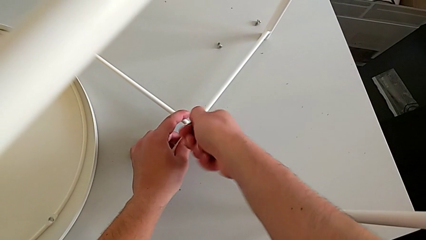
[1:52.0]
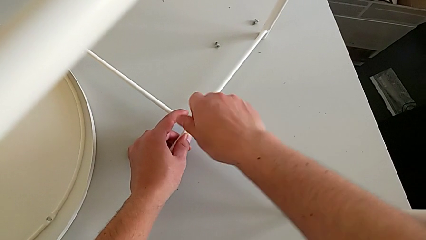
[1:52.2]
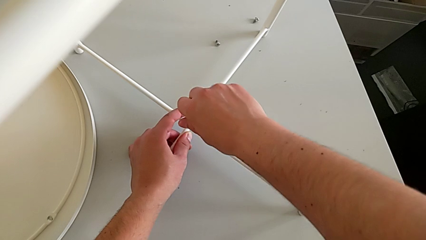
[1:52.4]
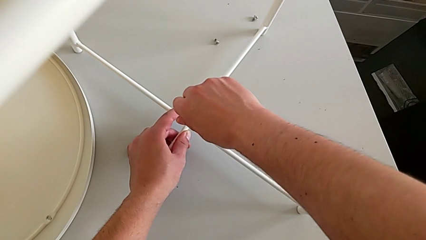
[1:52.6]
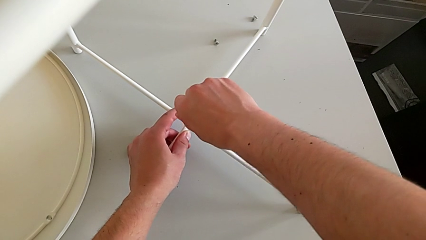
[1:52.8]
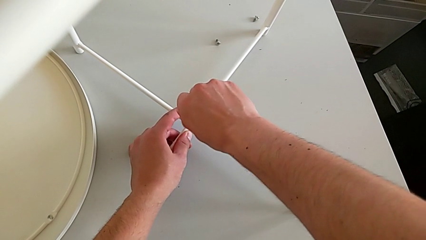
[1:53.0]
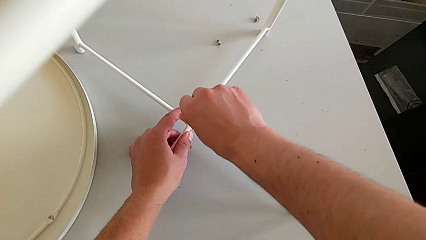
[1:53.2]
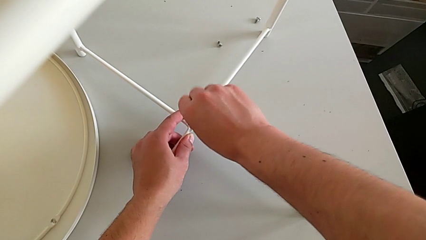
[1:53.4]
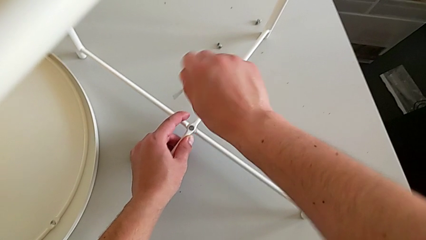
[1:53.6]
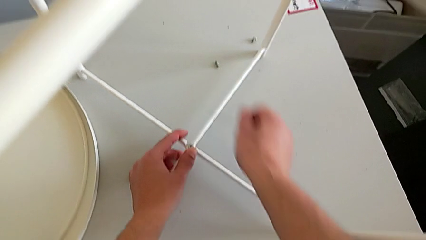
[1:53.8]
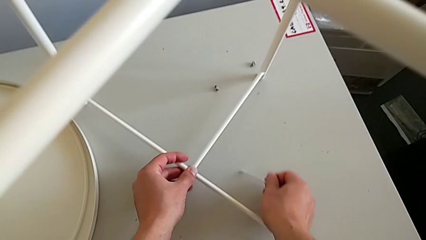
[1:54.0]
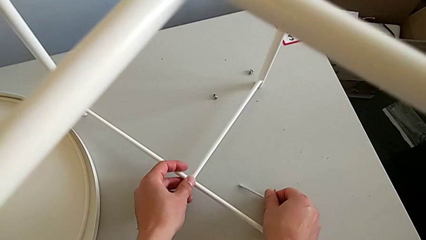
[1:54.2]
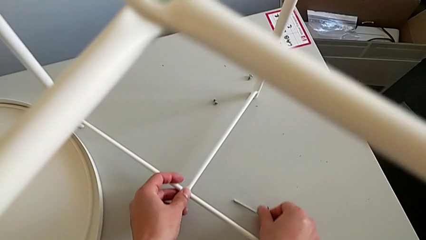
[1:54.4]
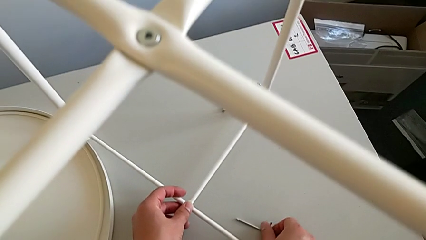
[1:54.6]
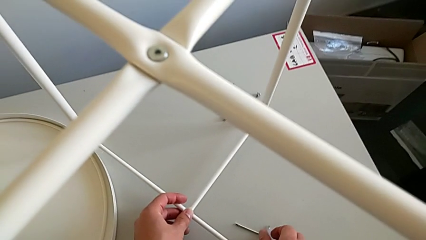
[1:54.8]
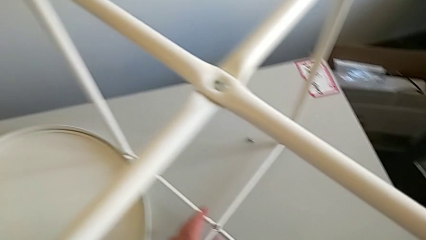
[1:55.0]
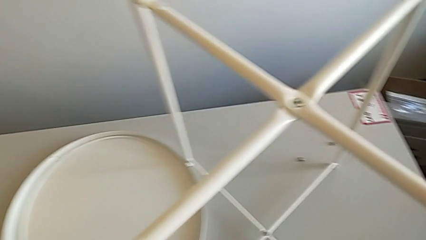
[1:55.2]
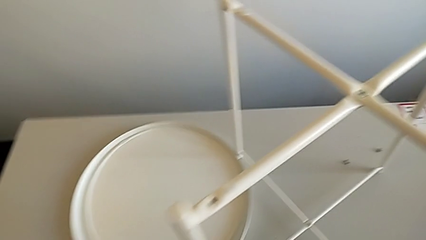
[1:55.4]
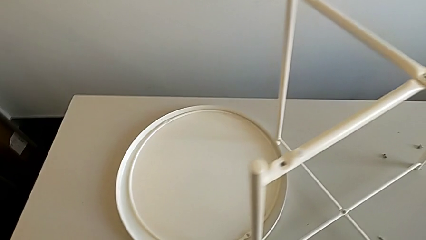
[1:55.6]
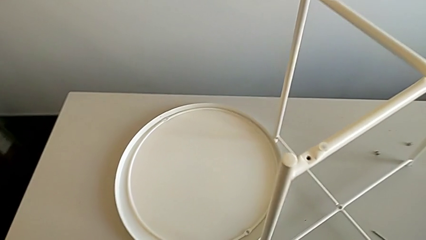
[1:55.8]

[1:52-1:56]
The camera wearer is assembling the bottom screw. They screw the hex socket head, withdraw the Allen wrench and place it.

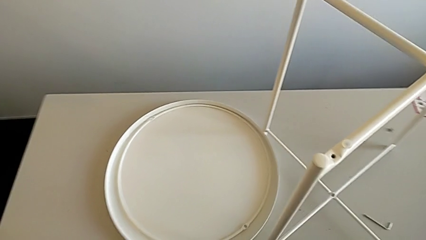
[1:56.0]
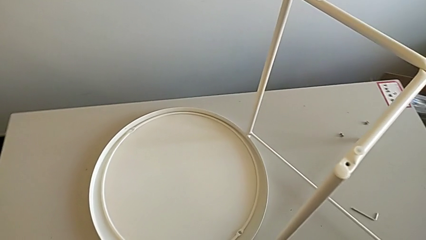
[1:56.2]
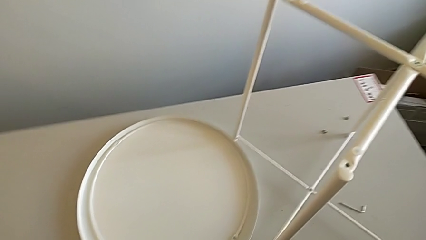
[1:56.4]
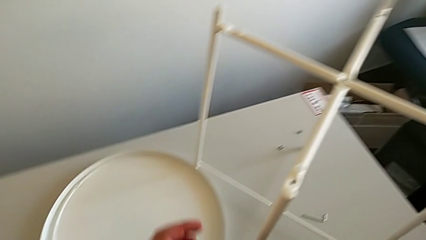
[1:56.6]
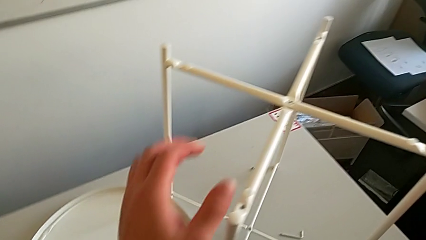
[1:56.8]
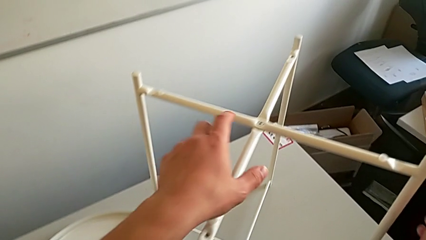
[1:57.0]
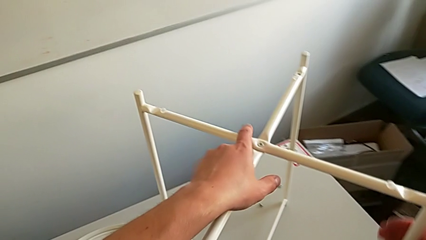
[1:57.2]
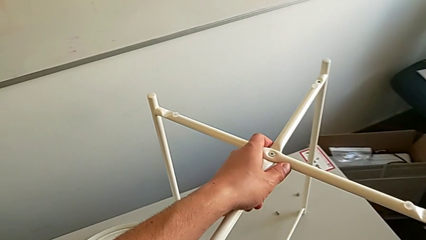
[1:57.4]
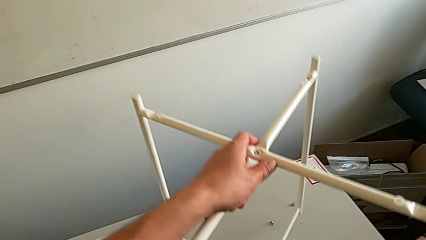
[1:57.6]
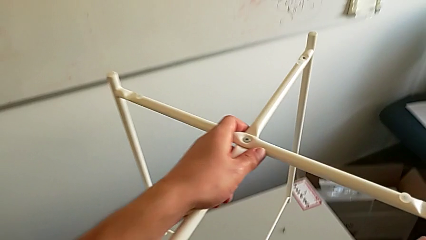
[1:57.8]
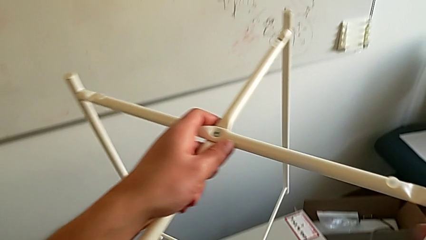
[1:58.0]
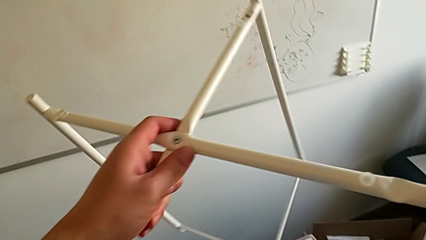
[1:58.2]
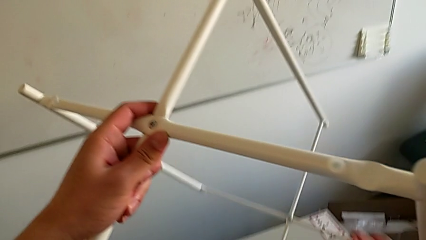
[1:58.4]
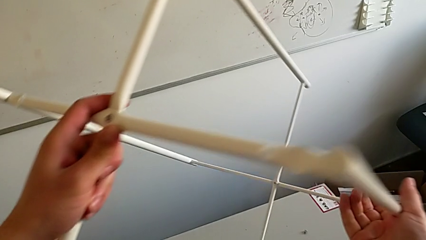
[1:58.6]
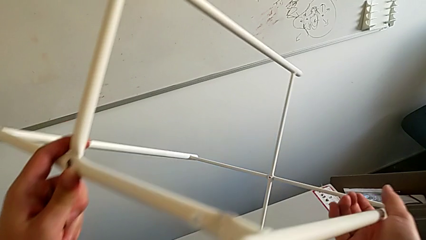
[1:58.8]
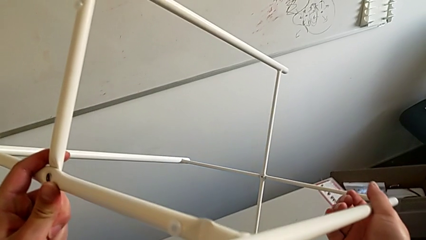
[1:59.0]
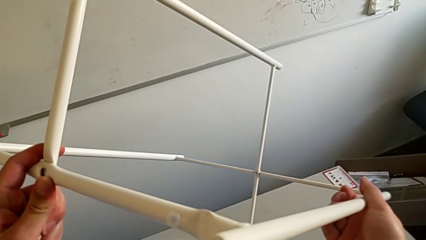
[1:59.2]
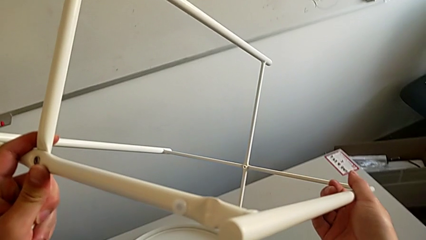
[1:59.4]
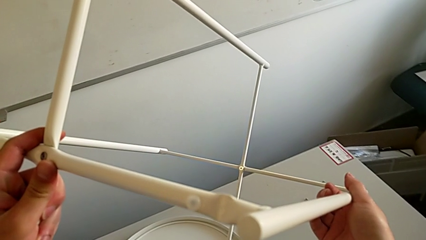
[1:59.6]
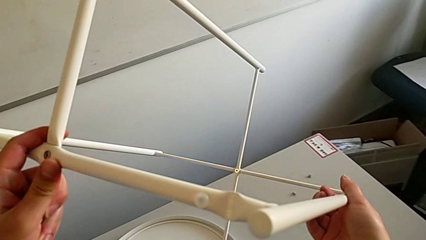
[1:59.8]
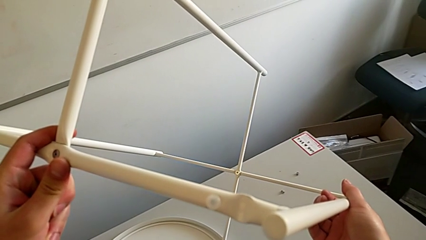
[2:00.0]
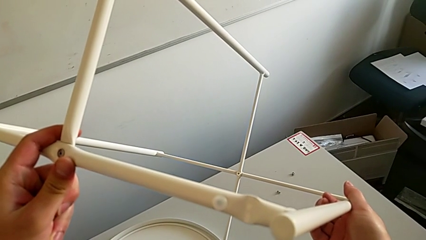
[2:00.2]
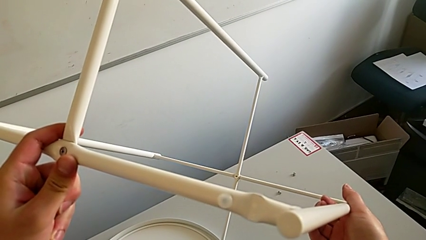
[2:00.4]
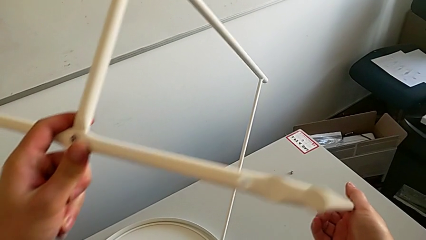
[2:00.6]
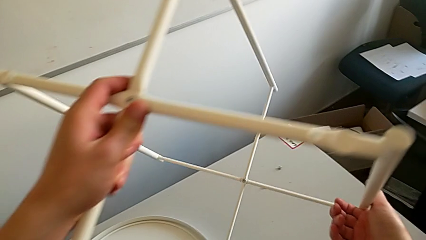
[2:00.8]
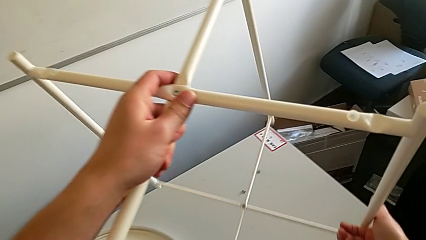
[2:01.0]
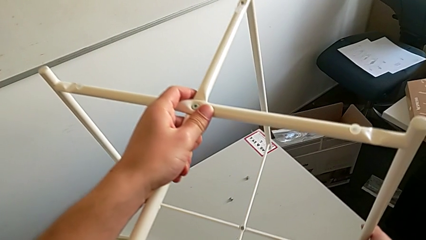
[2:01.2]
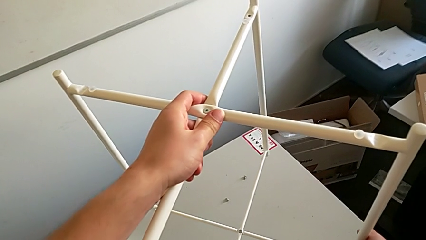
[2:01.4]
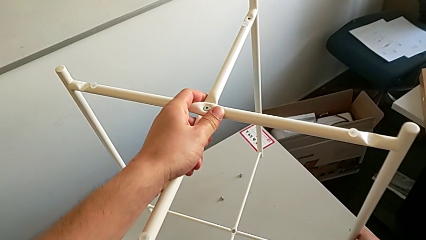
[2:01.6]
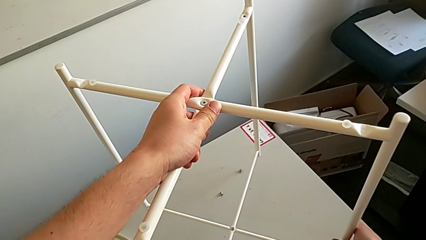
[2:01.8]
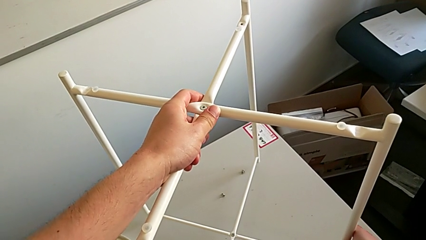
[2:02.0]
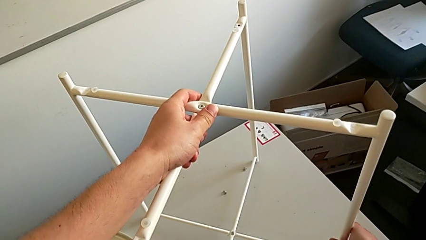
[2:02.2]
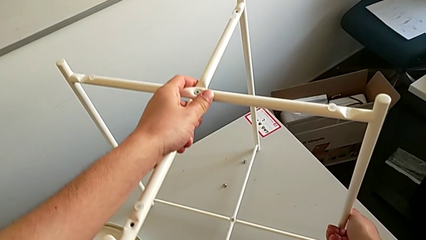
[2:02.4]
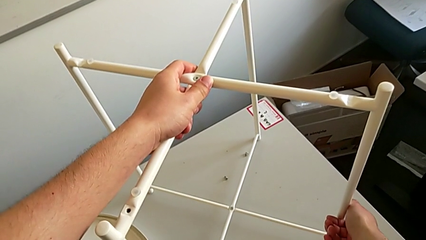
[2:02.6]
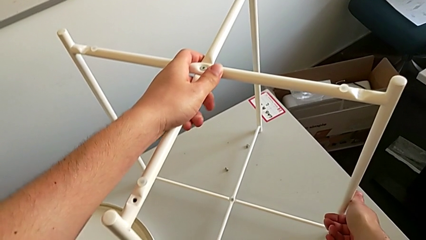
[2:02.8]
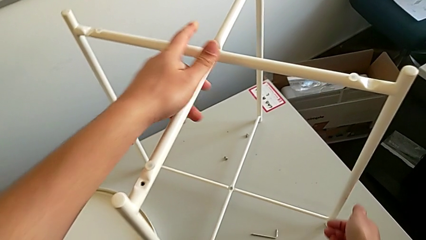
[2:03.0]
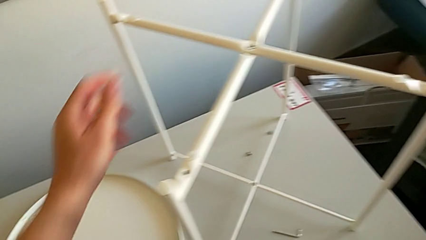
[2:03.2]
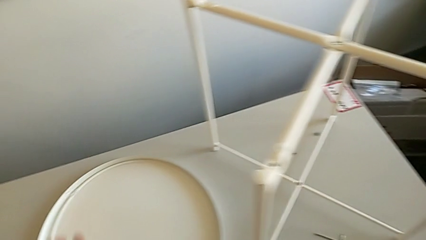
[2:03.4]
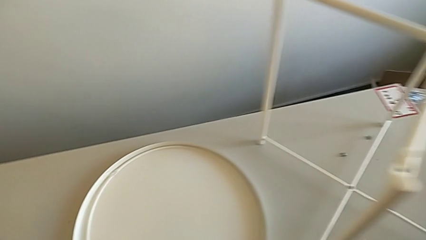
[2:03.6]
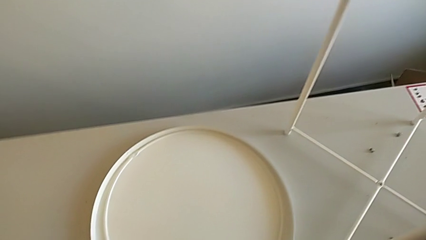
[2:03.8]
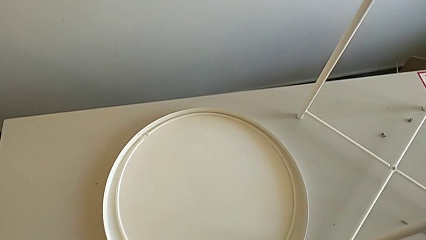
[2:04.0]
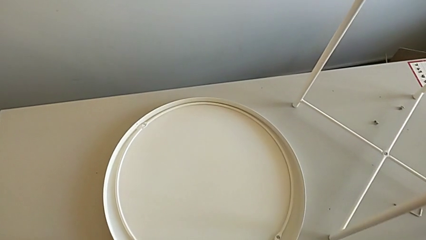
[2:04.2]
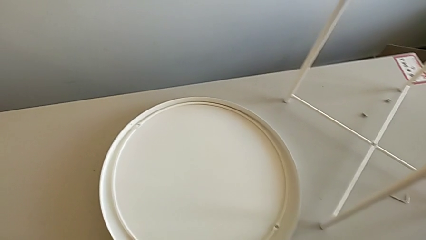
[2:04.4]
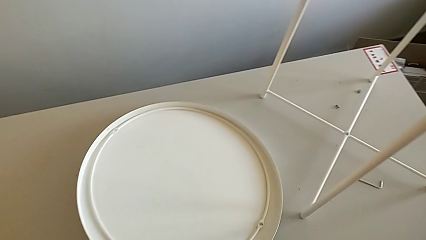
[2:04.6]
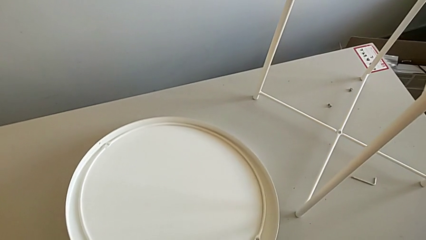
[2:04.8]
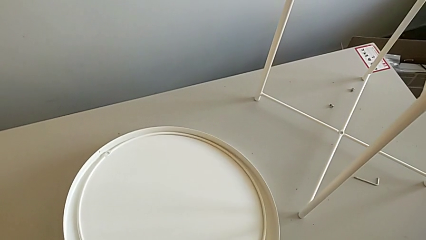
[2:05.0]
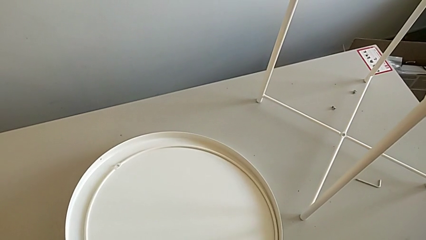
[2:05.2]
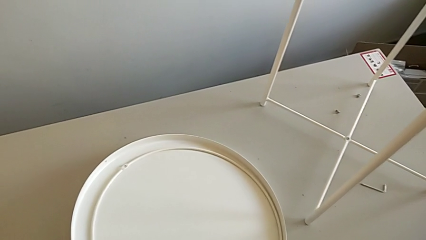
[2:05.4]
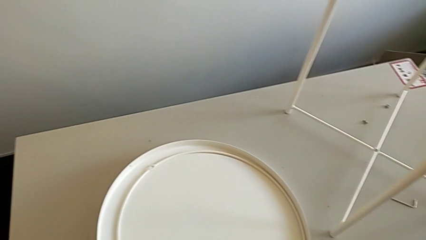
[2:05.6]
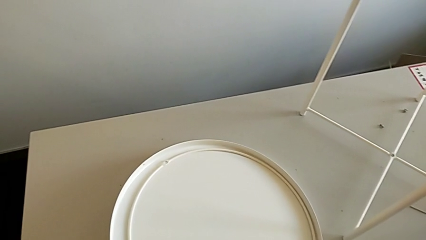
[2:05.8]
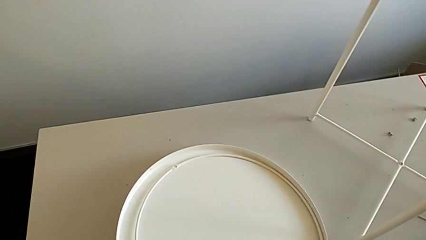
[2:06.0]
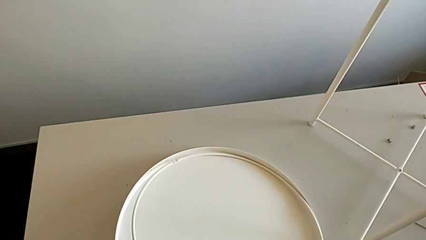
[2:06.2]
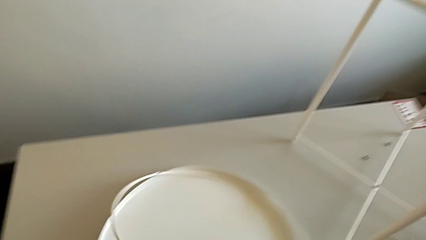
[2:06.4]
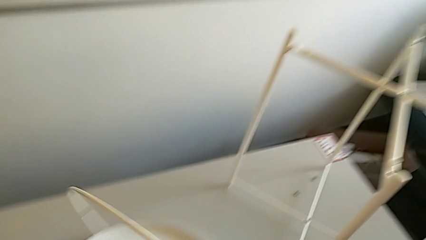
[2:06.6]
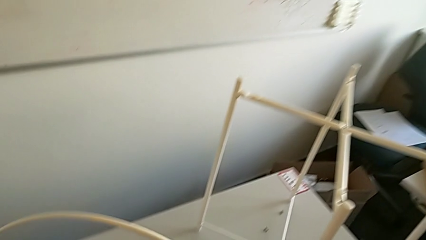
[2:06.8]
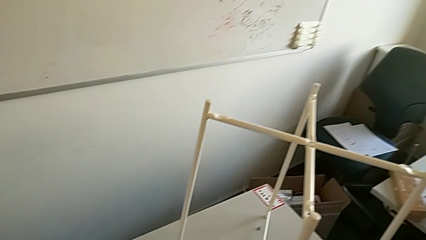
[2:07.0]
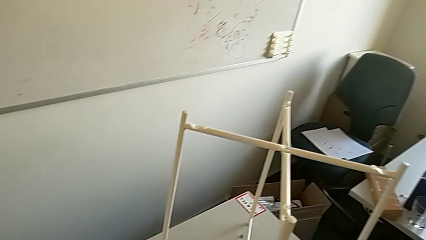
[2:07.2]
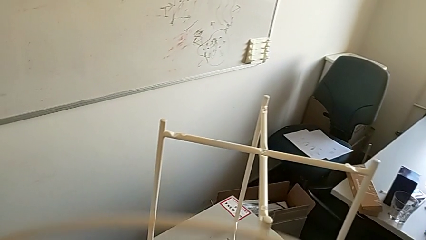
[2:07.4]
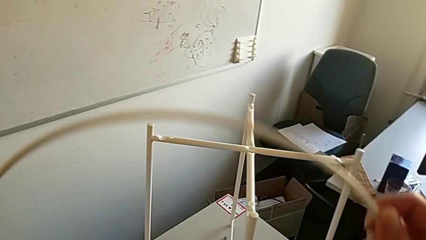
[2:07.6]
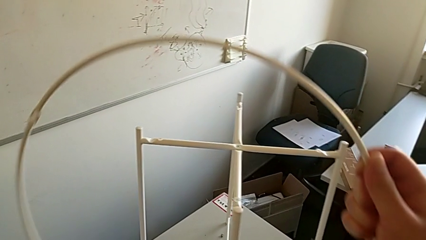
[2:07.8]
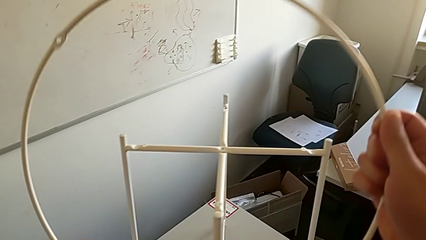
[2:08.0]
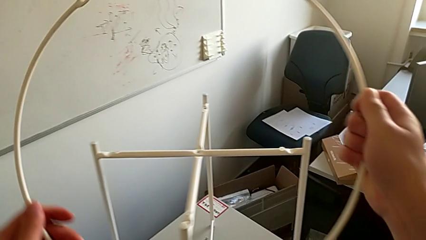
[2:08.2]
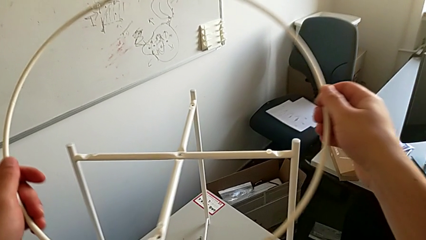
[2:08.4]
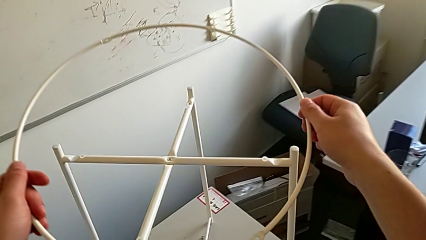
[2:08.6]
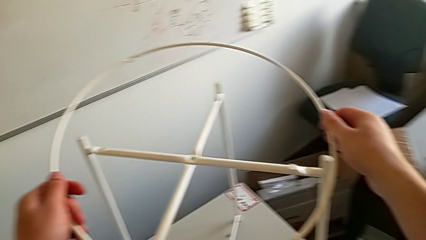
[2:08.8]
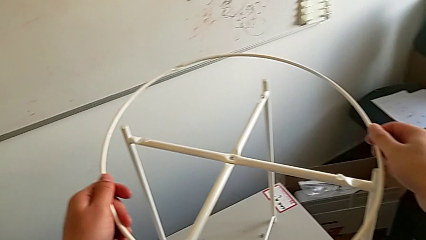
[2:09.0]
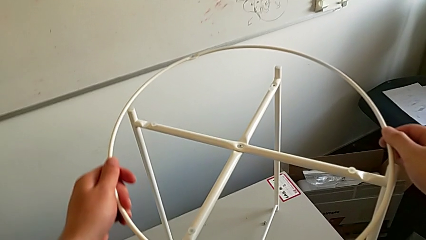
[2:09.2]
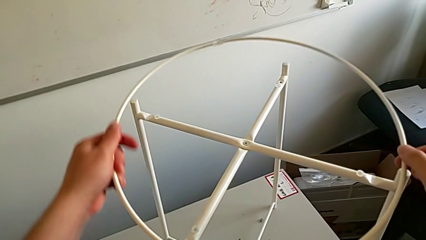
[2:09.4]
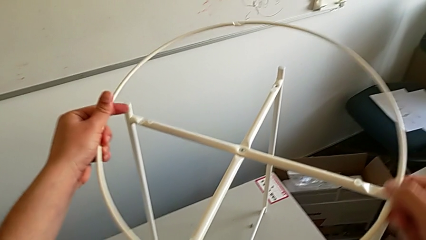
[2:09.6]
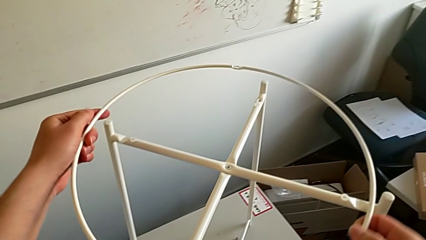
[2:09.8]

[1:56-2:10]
The camera wearer is assembling a circle. They grab the leg, wrongly lift and rotate it, hold it, place it, slide the tray, grab the circle, lift it and rotate it.
